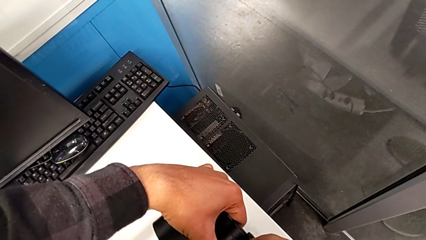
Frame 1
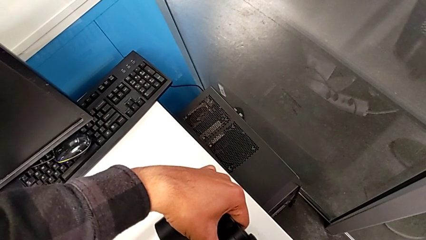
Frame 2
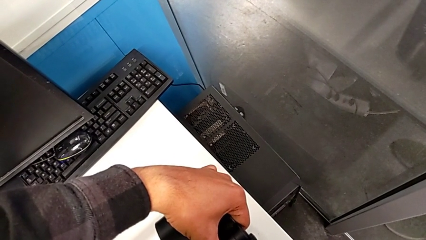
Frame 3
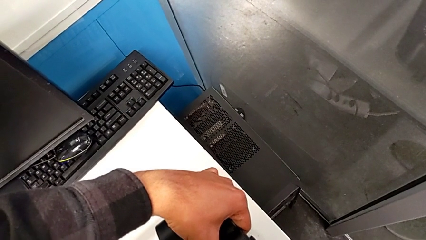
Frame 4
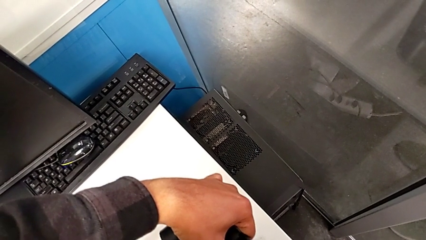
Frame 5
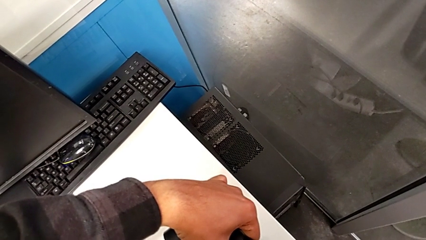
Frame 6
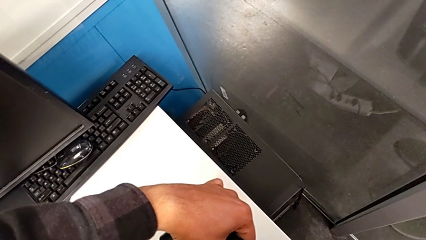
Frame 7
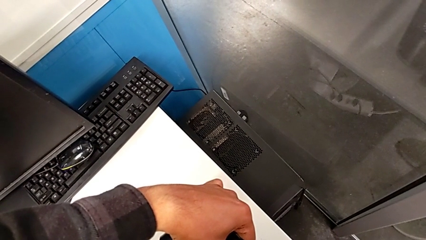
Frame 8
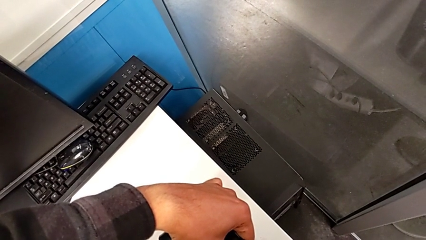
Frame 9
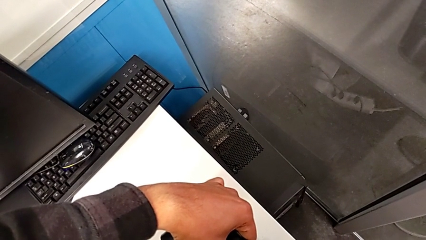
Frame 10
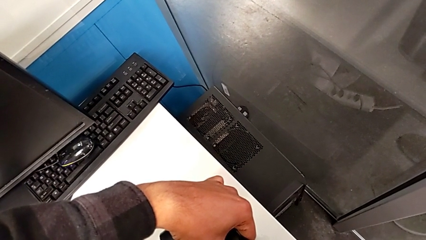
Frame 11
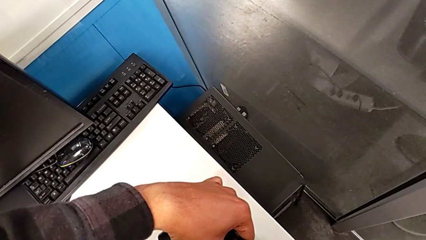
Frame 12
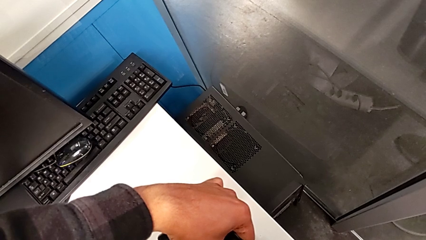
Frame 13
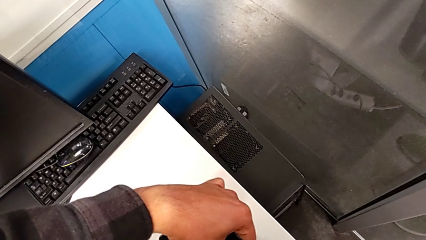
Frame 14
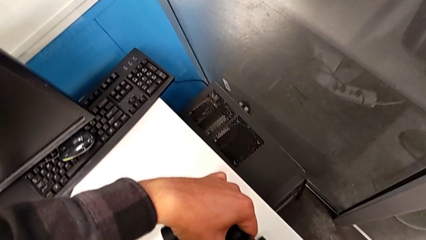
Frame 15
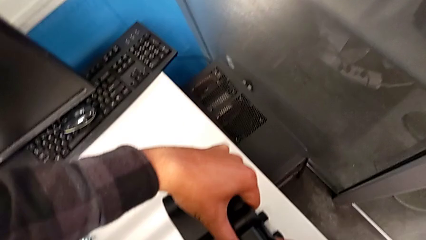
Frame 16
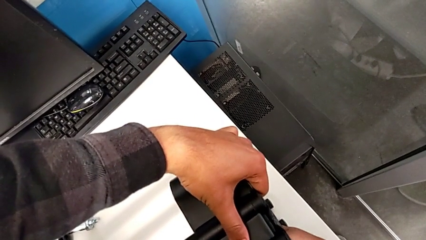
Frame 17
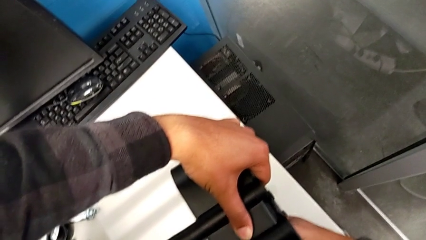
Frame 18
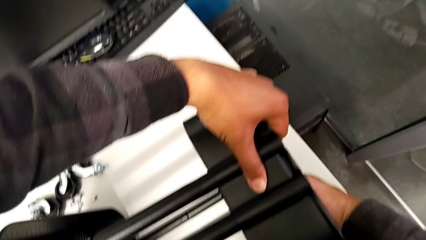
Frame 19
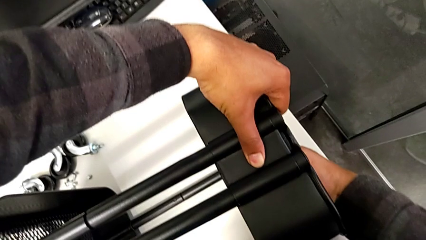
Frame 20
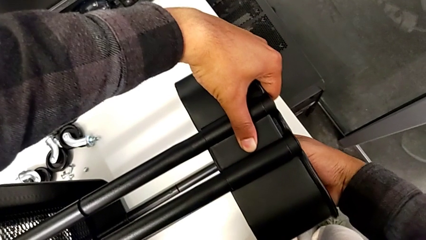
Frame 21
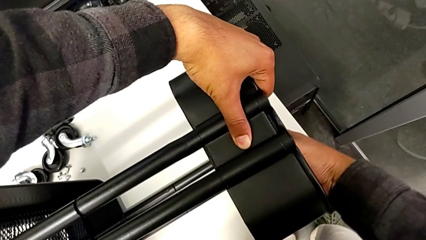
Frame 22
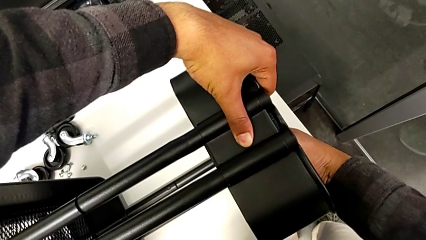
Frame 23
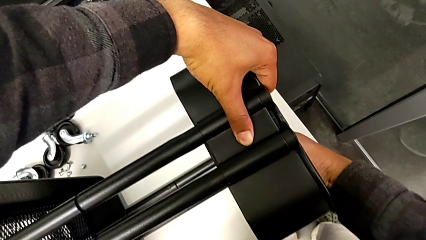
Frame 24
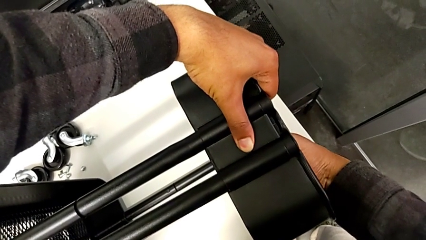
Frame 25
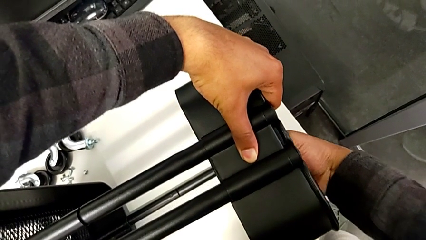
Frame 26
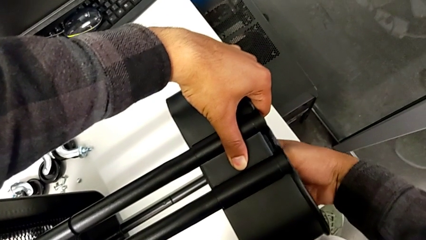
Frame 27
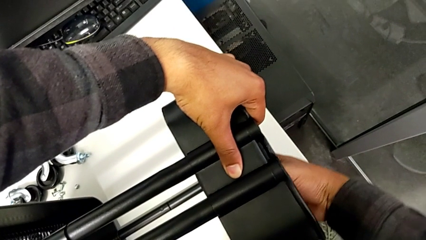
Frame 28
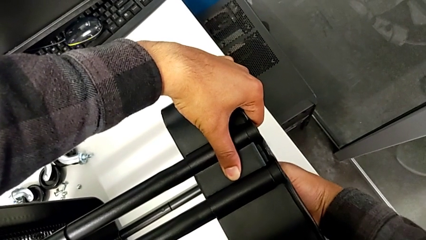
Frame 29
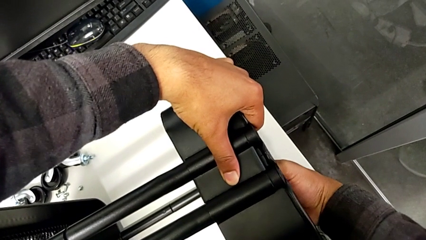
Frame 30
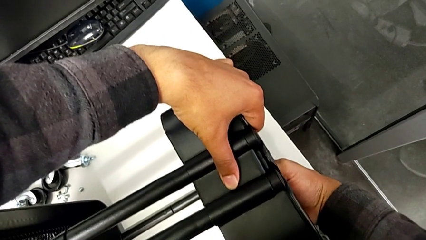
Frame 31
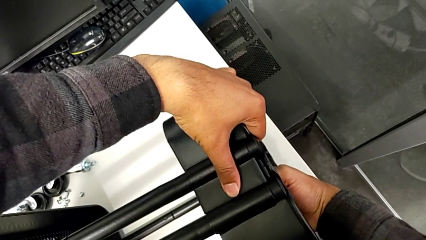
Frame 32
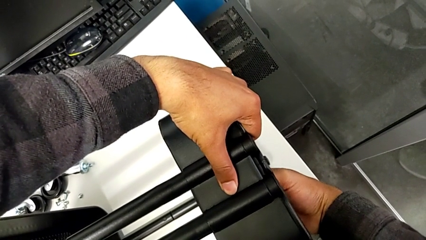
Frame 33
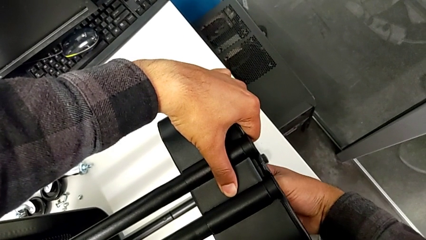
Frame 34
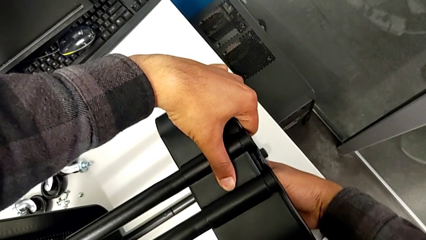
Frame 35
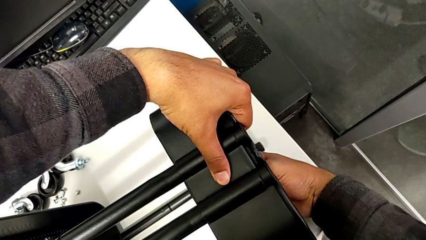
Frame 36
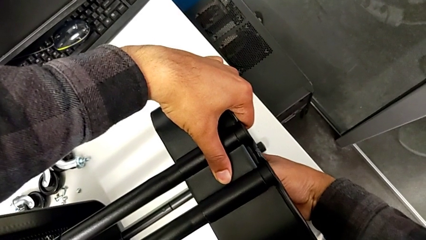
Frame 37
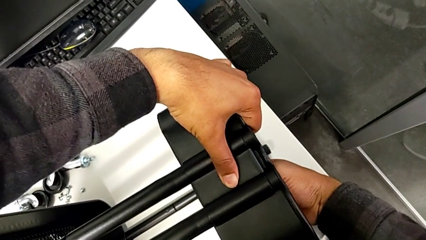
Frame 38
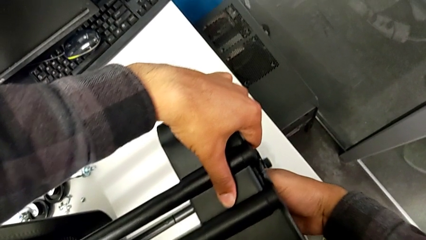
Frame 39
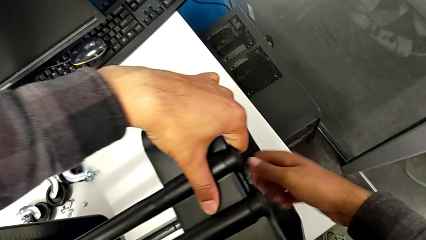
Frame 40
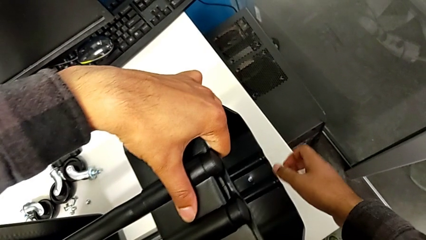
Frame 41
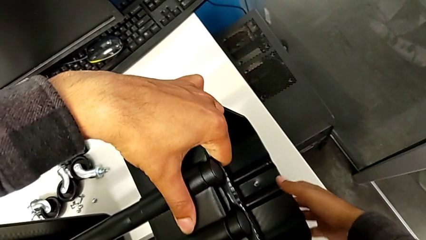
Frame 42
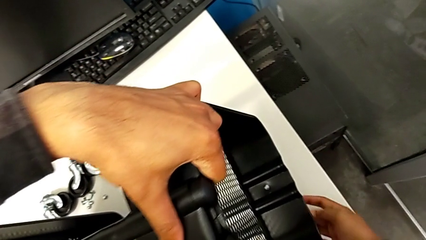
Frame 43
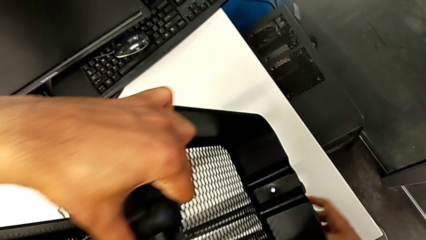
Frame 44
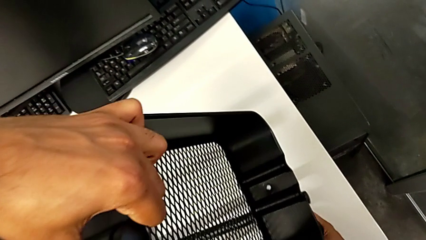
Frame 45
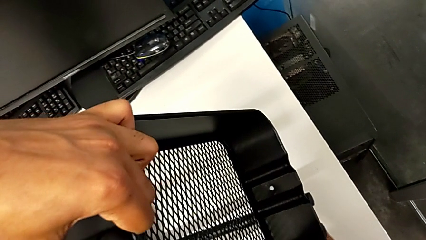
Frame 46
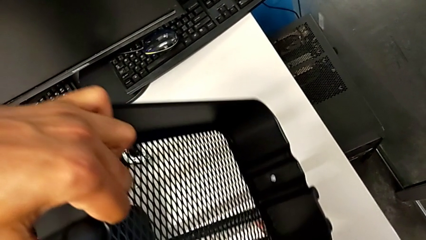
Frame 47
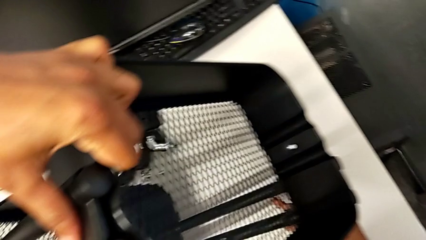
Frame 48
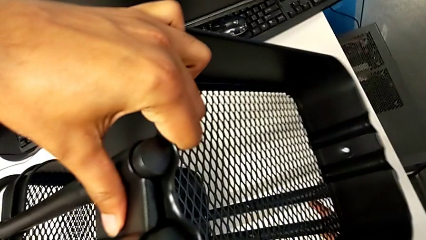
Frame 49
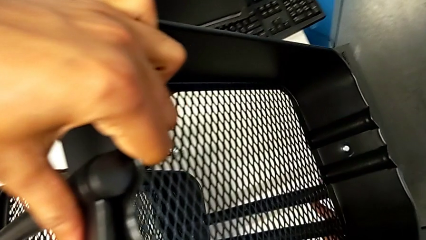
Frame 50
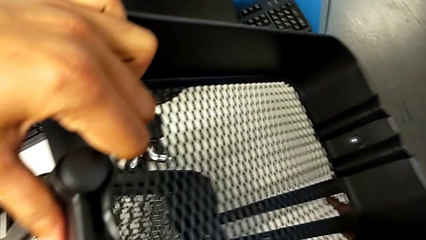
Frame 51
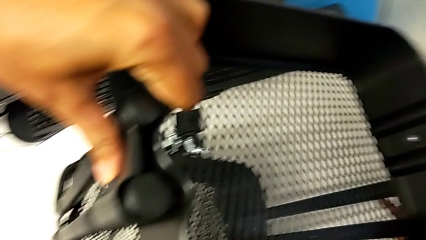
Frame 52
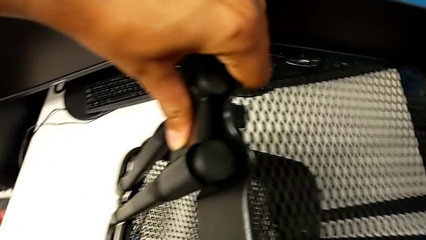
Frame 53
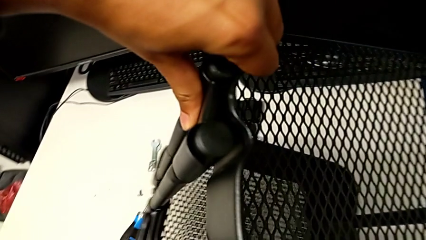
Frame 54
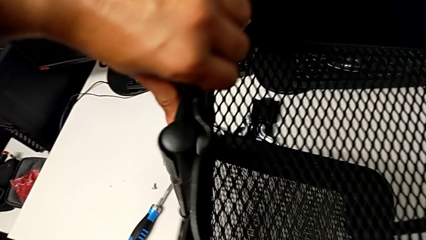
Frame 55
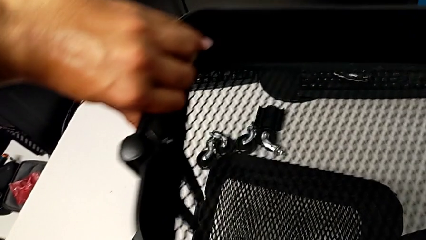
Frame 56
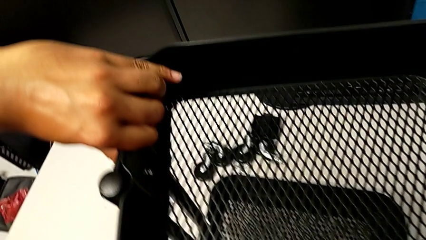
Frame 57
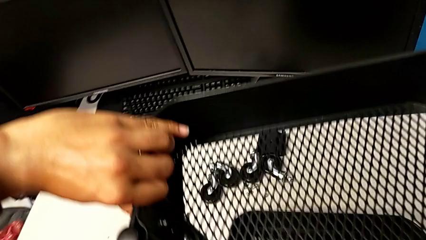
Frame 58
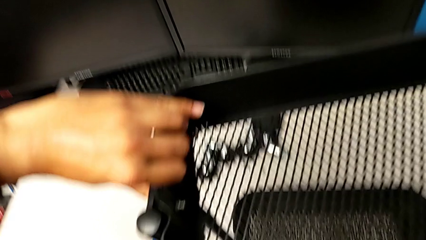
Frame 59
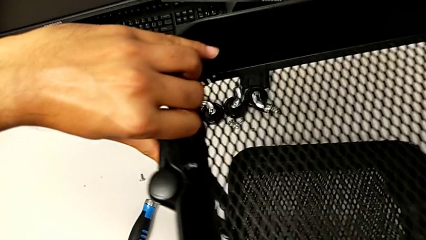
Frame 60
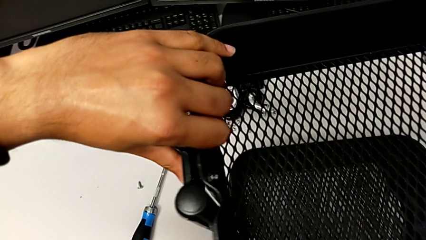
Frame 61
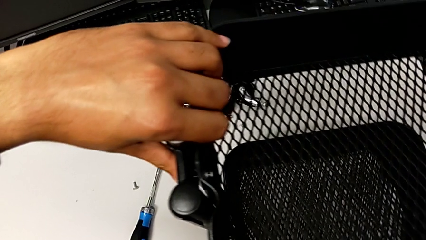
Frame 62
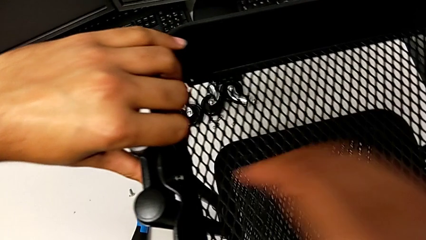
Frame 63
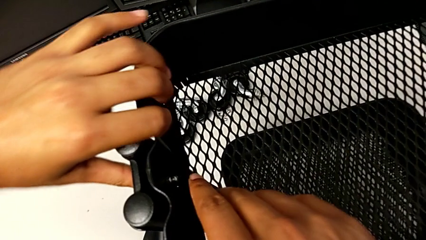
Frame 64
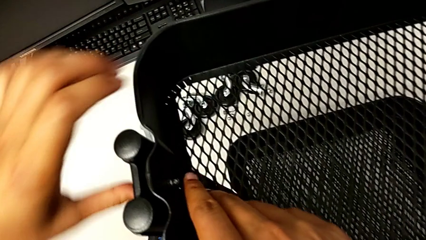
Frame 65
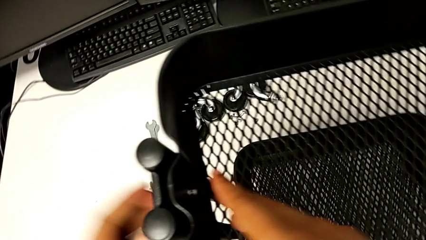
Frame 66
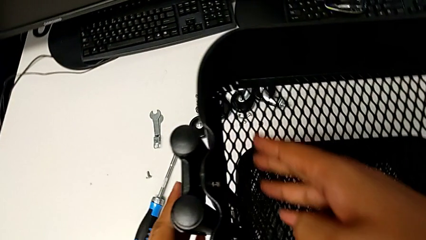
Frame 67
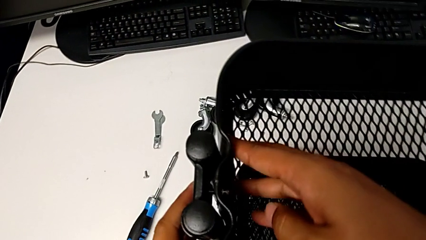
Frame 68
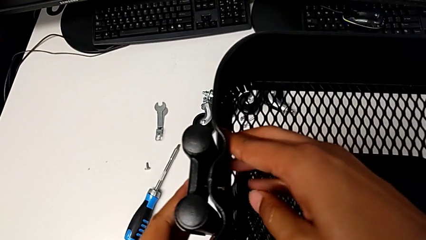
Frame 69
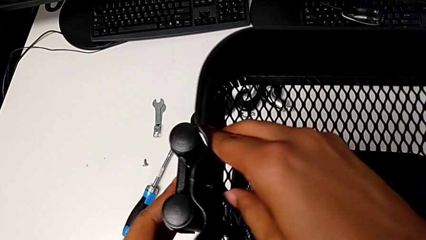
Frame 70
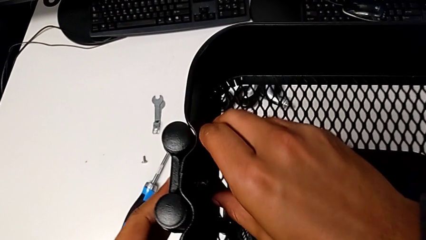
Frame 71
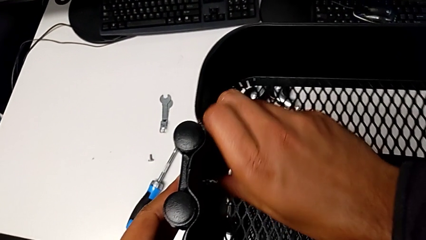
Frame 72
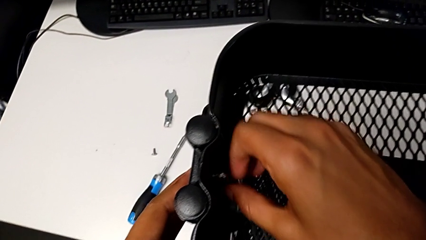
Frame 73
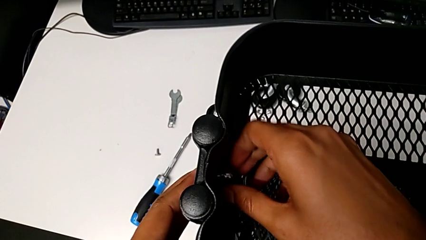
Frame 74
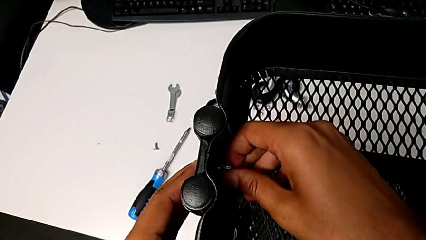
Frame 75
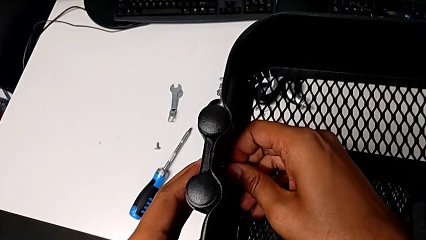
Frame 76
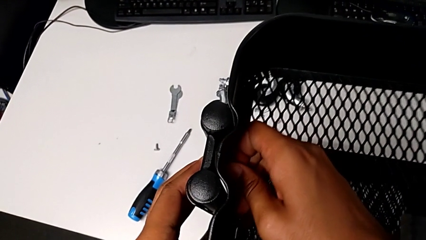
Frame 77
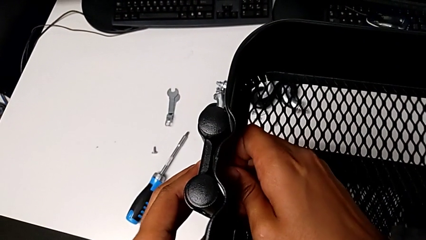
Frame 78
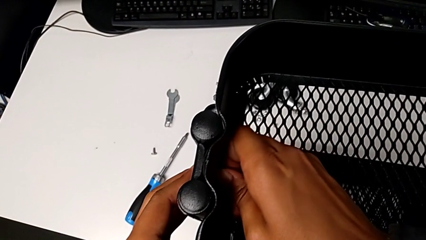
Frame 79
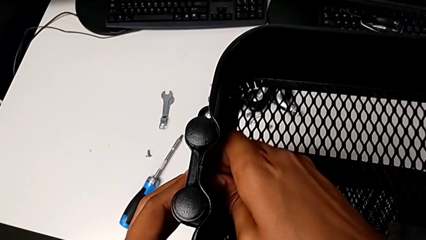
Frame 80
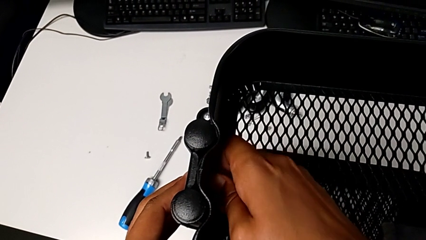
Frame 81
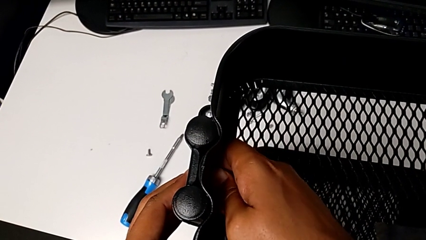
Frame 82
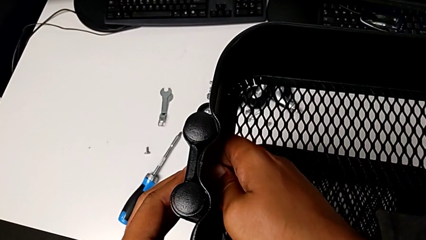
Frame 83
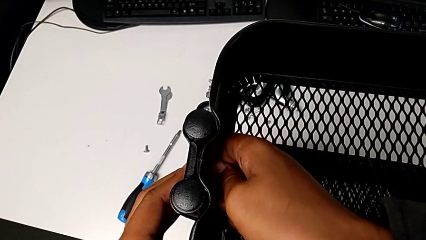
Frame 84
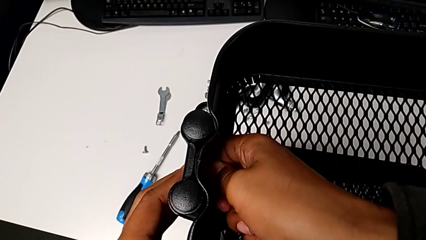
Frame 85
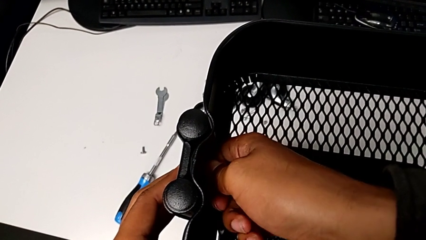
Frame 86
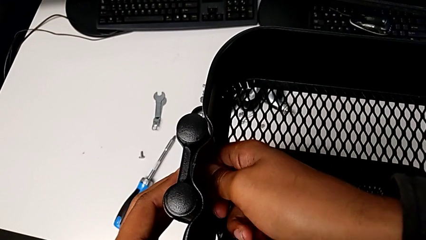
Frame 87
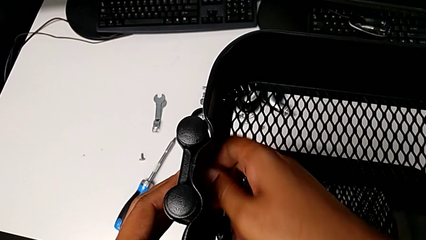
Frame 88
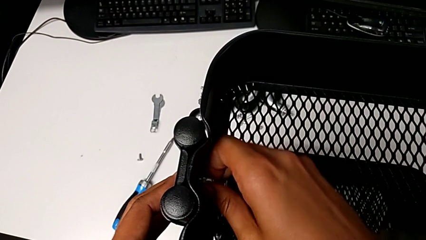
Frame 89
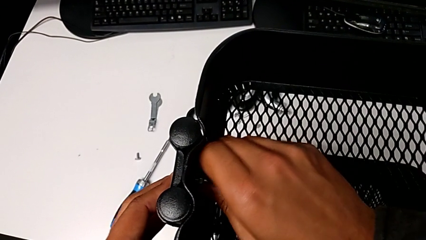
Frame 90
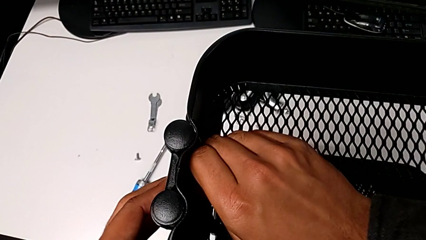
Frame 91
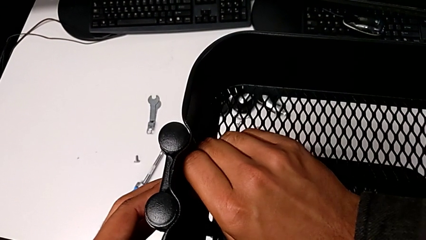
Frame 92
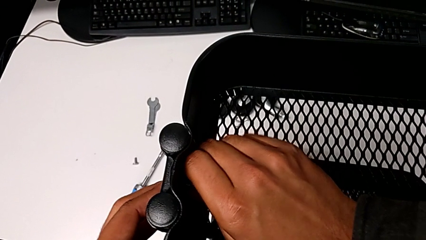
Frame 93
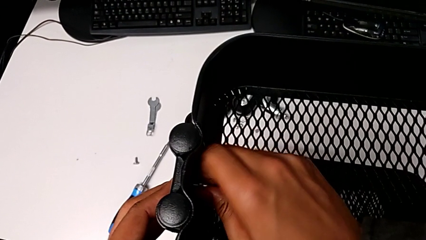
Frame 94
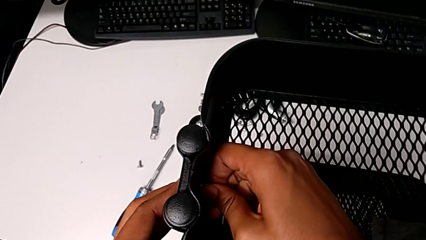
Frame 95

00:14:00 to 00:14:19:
The camera wearer is screwing the third tray. They screw the third bracket, stand the utility cart and begin to screw the screw.
